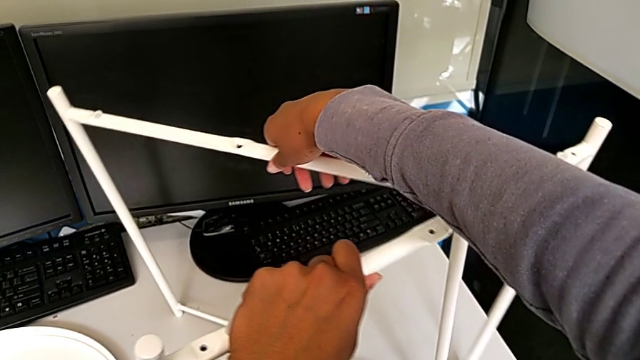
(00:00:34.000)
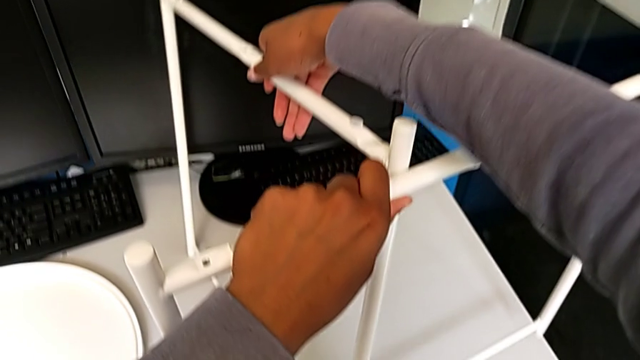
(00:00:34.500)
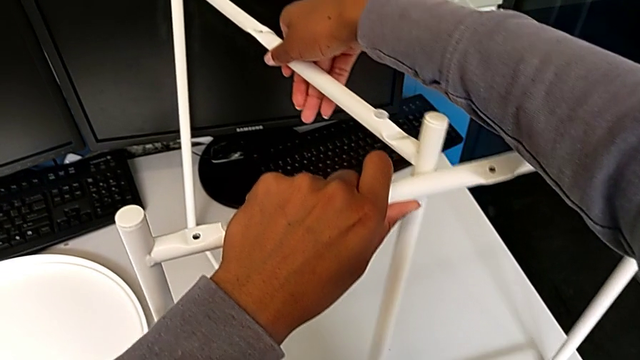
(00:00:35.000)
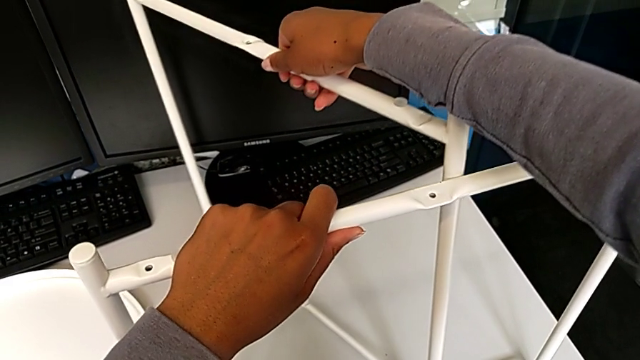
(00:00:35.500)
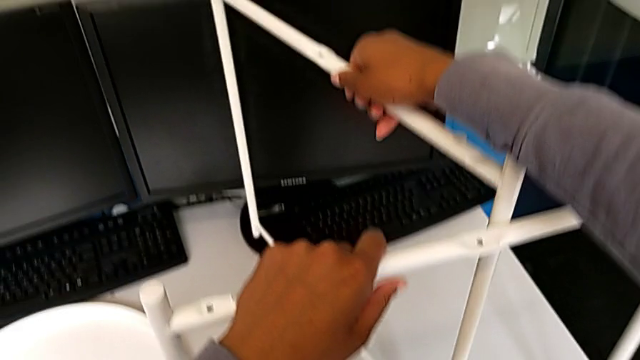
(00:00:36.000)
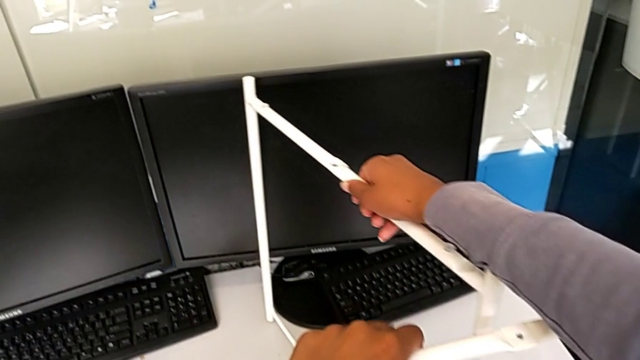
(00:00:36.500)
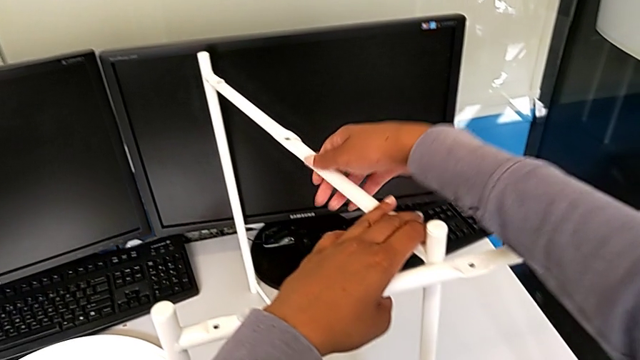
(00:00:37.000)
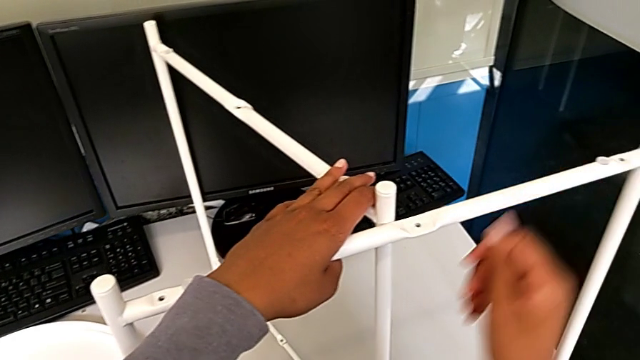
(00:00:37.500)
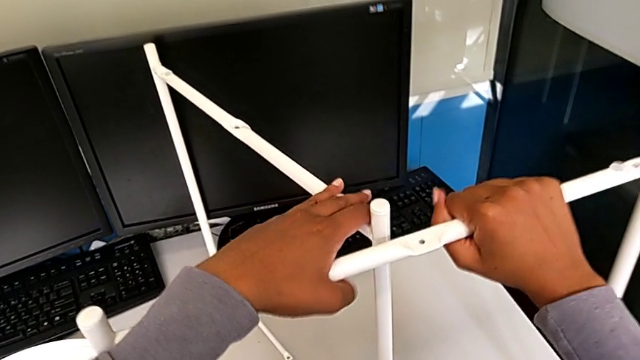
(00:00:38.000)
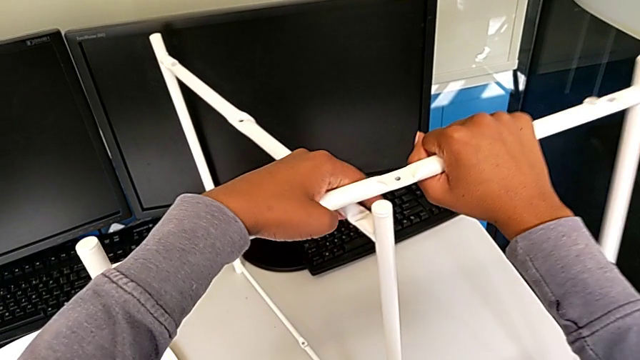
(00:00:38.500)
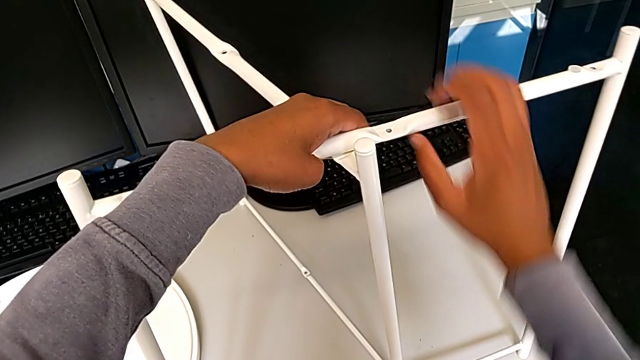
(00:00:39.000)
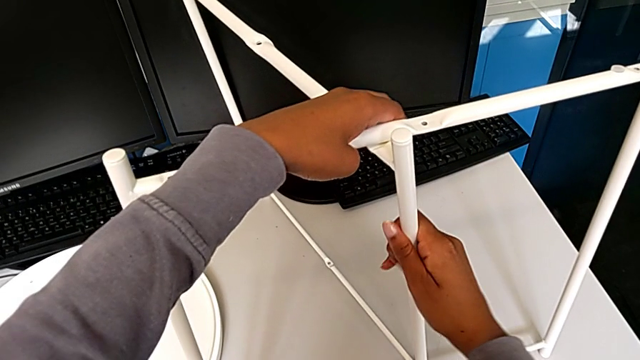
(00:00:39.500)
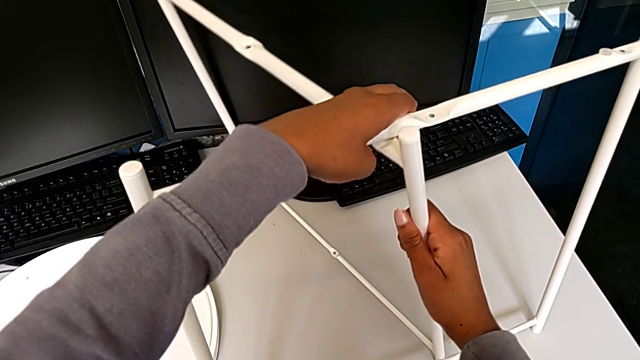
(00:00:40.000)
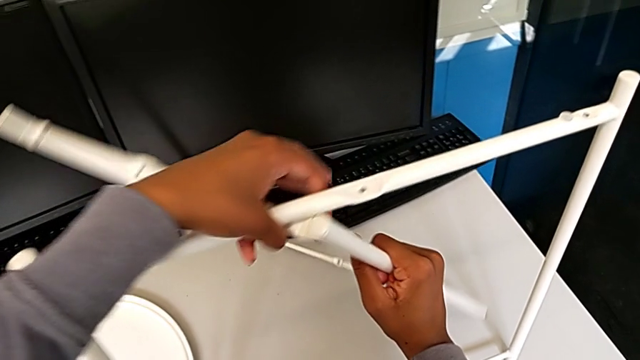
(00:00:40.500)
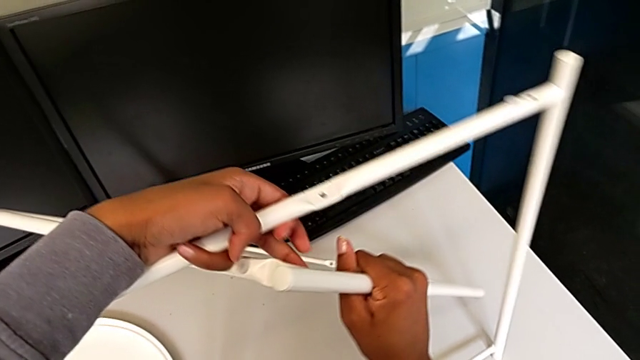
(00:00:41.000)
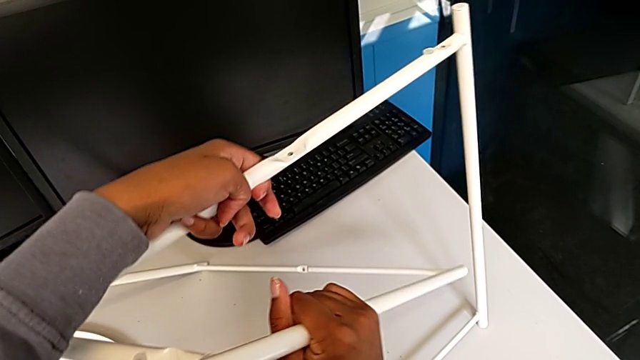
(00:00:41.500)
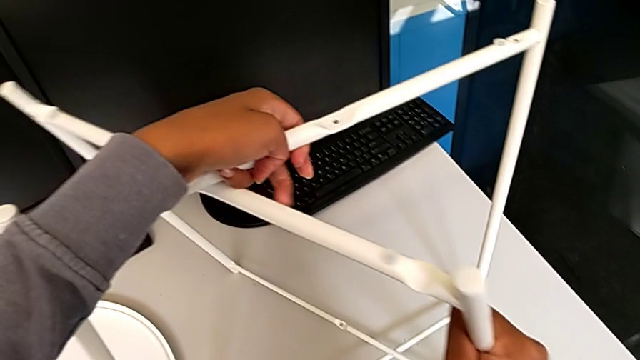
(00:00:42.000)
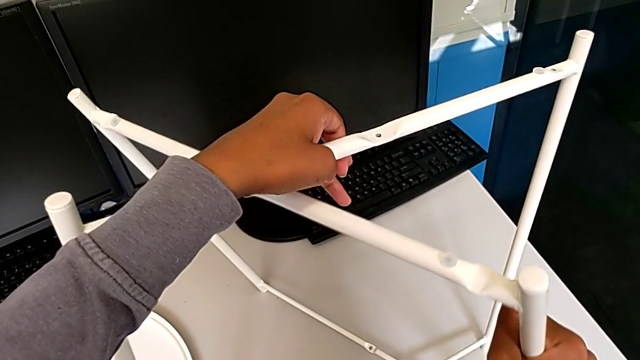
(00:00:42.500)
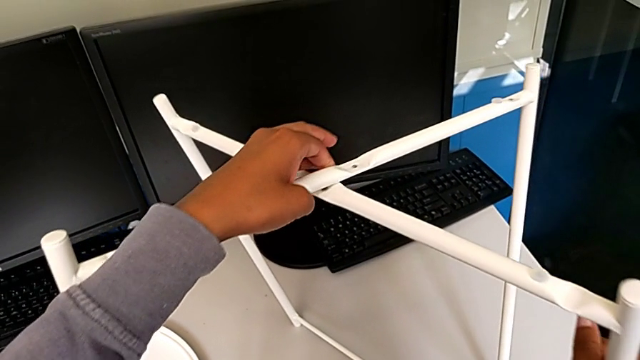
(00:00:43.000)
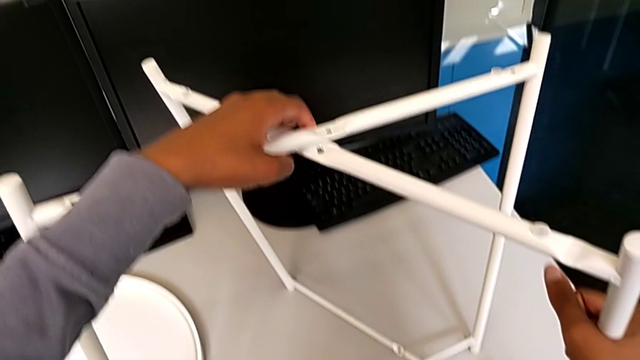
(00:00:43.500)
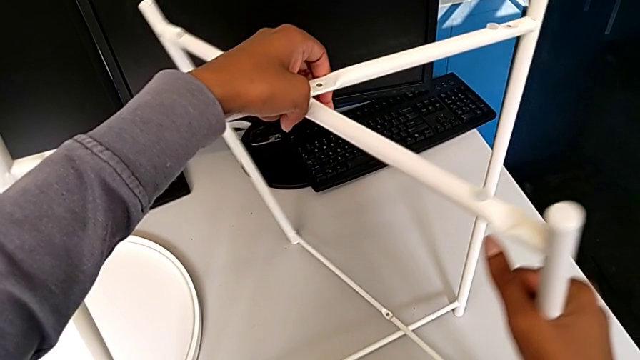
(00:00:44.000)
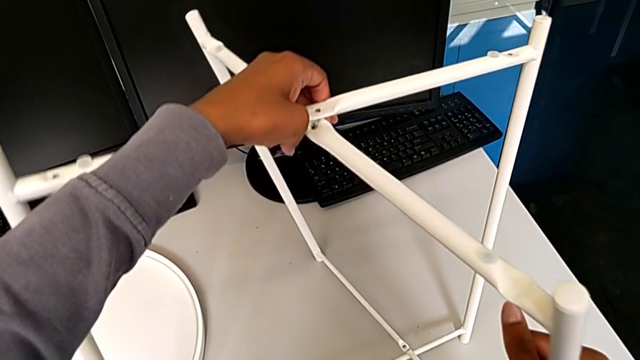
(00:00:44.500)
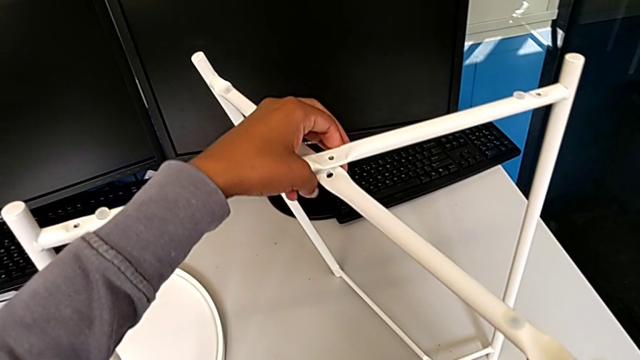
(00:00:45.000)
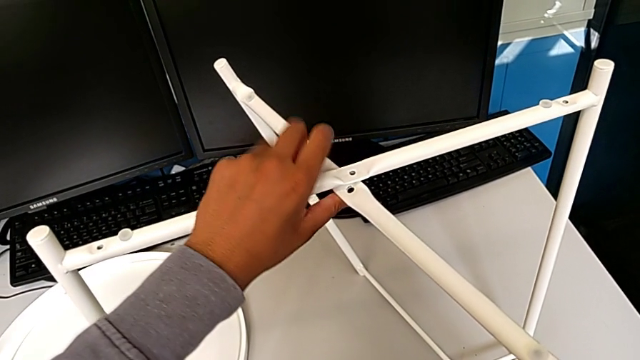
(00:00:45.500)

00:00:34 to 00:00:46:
The camera wearer is assembling the table legs. They lift the leg, place it, lift it, slide it and align it.

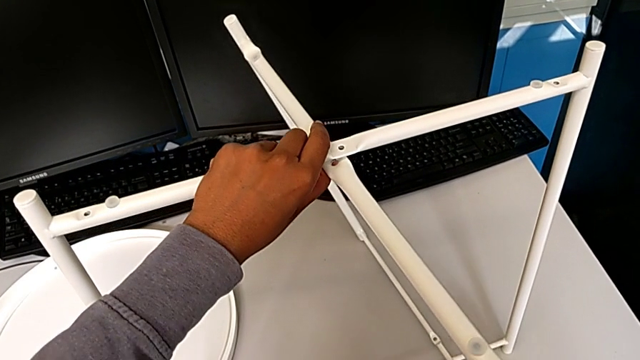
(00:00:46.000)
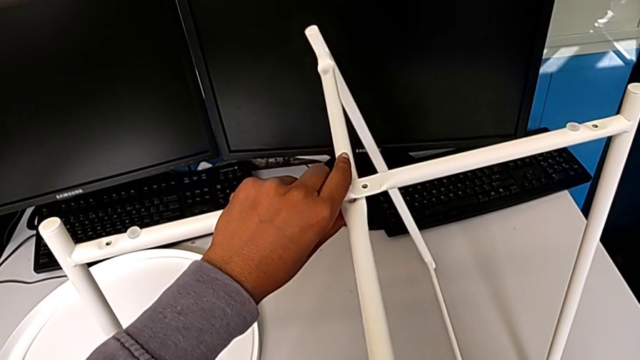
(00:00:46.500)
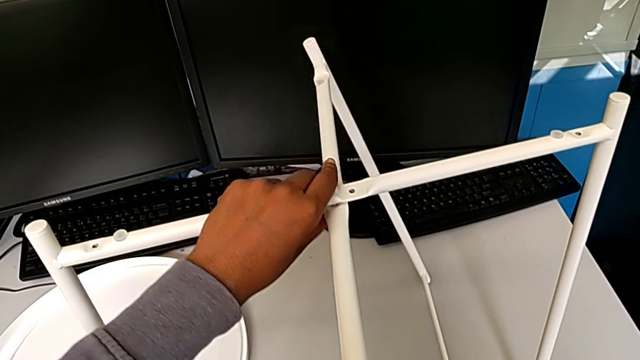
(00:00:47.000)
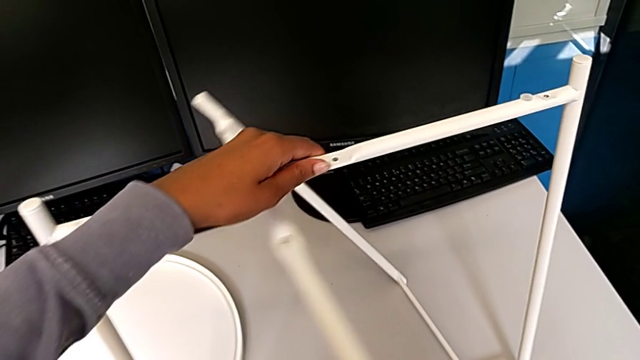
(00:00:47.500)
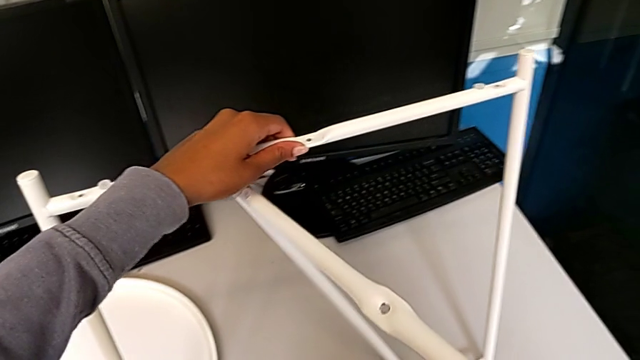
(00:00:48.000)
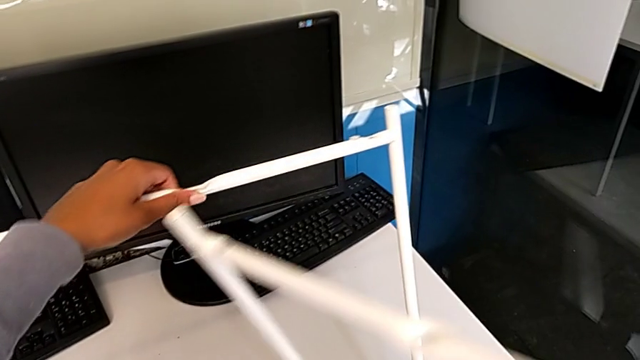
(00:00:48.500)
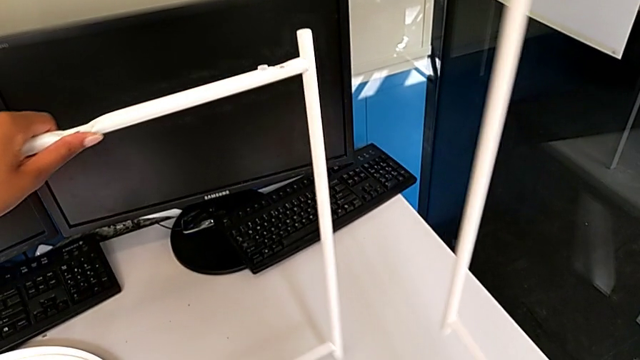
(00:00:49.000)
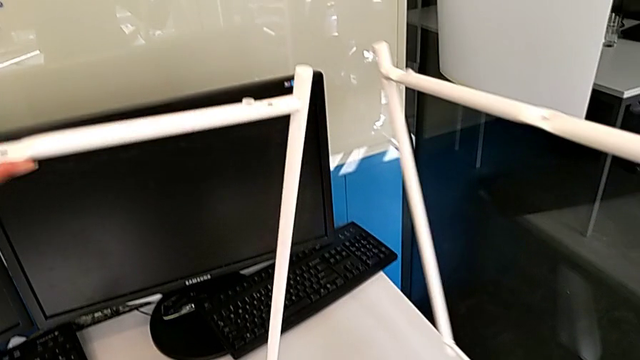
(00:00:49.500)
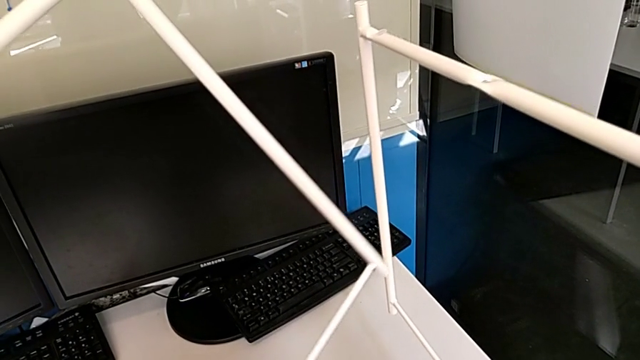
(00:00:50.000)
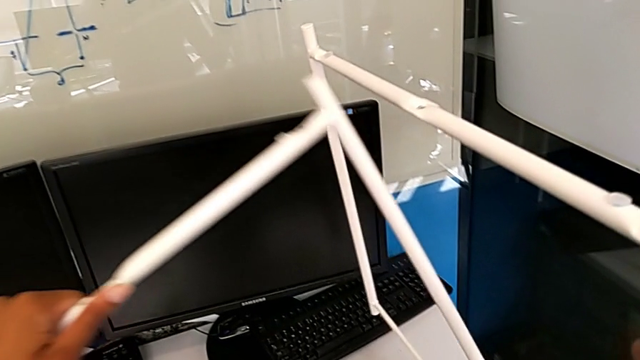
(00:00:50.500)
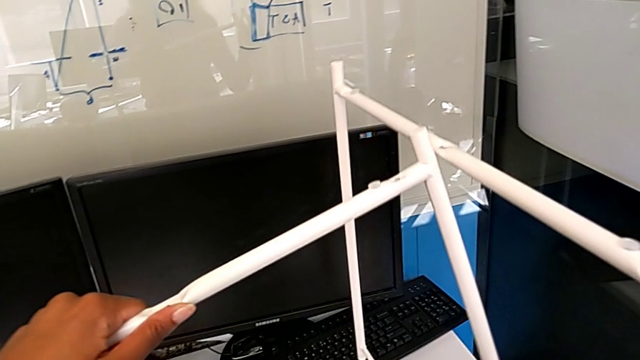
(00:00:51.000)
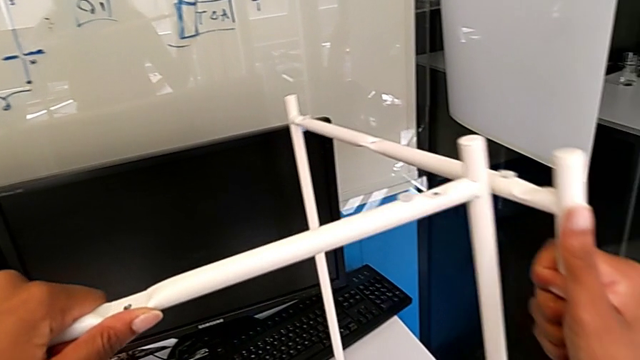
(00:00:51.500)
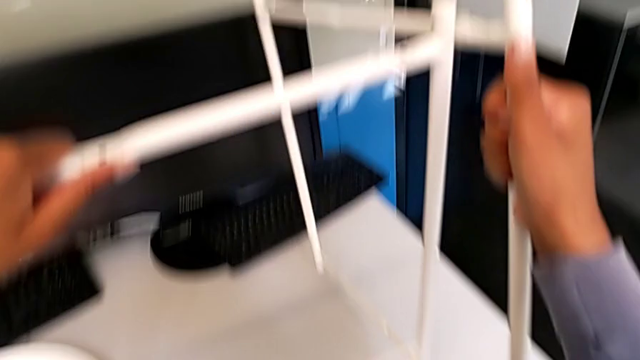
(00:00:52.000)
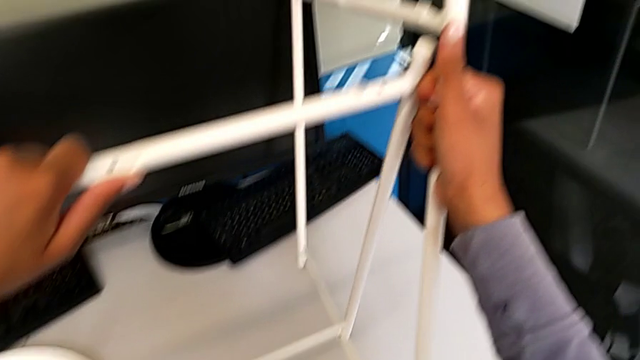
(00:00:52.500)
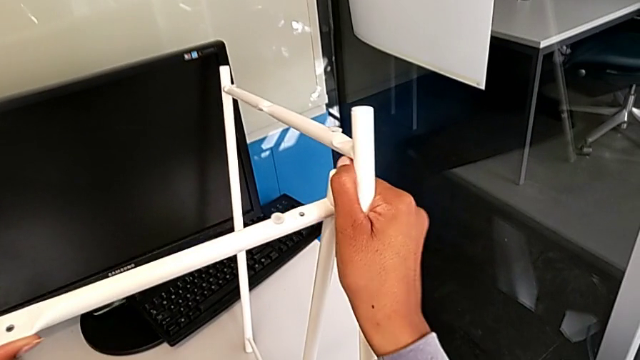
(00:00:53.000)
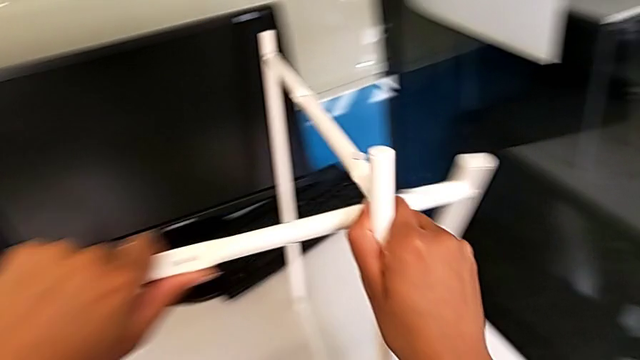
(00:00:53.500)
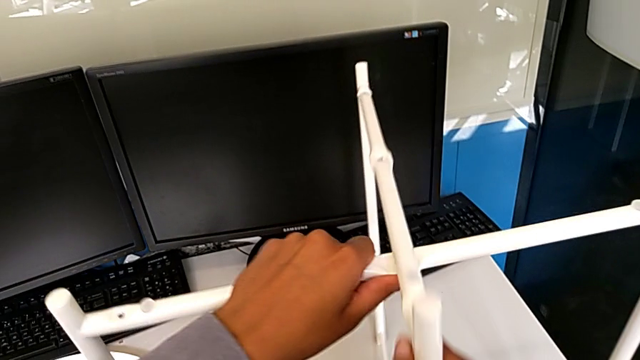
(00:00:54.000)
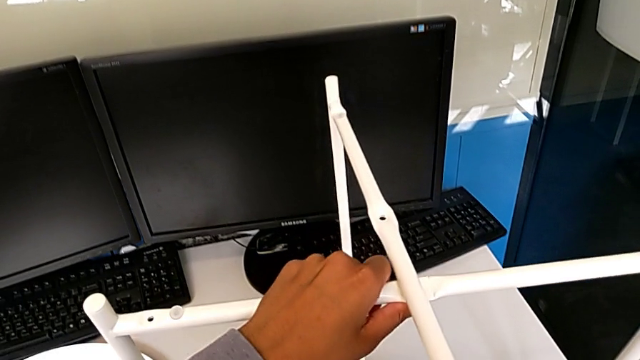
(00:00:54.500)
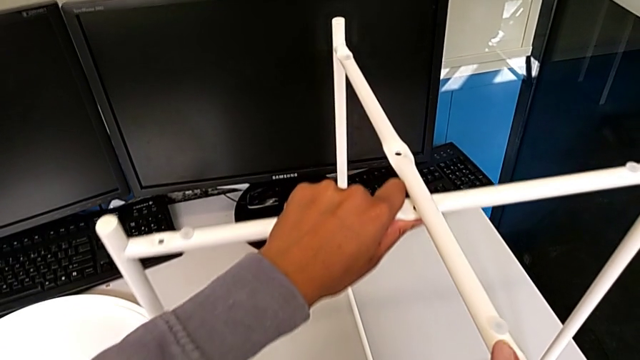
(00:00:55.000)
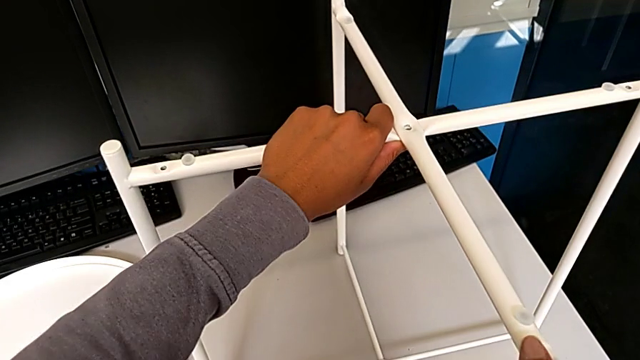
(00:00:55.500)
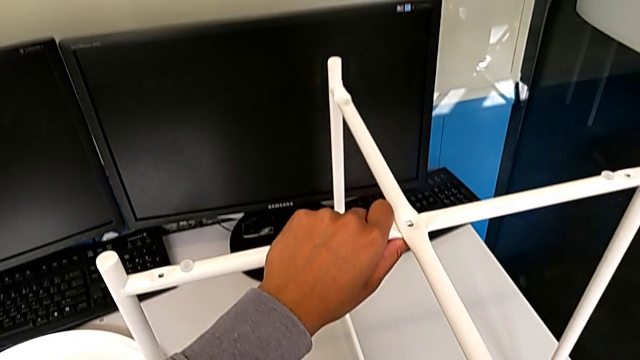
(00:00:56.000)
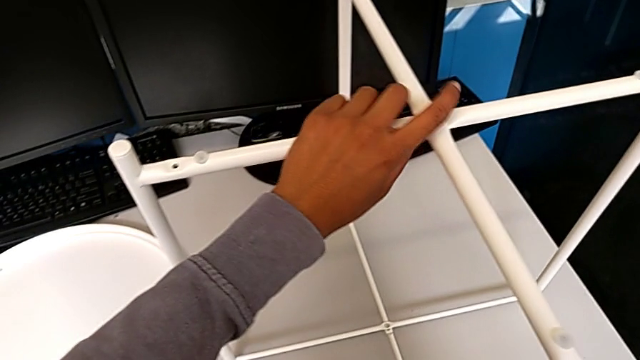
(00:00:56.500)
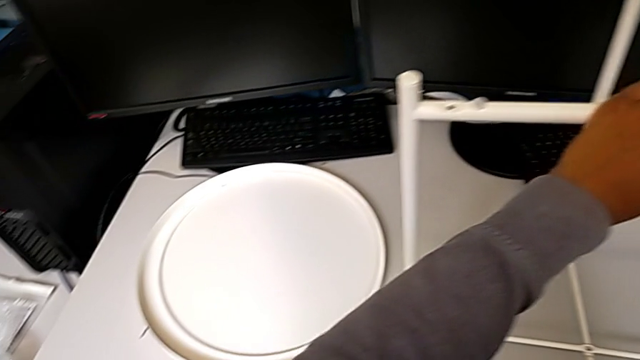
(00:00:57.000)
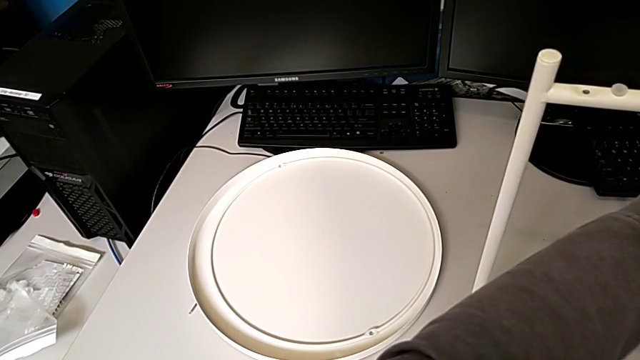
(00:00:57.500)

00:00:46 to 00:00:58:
The camera wearer is assembling the table legs. They withdraw the leg, lift it with the left hand, lift it with the right hand and align it twice.
